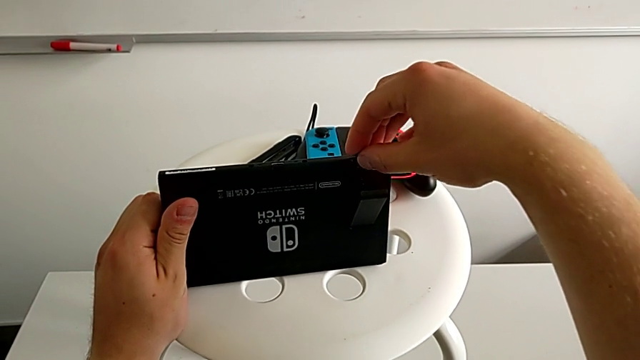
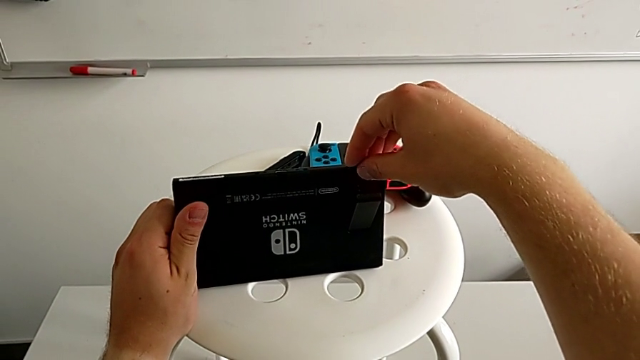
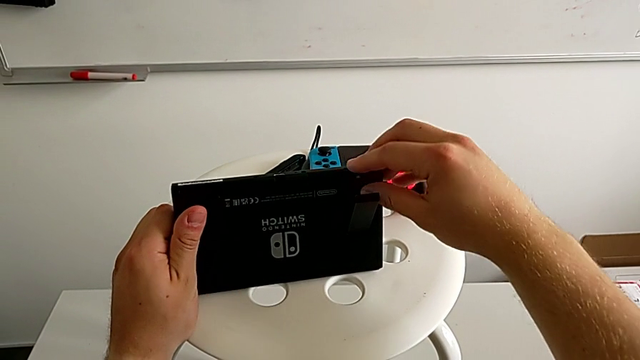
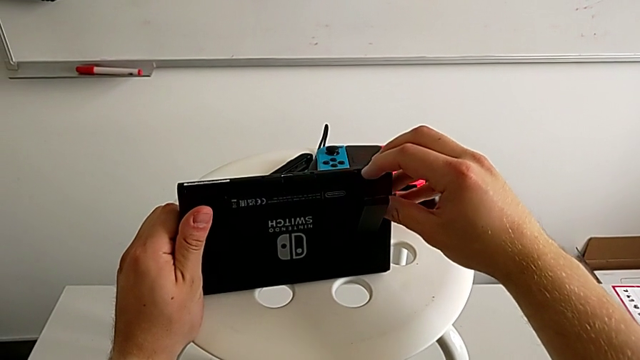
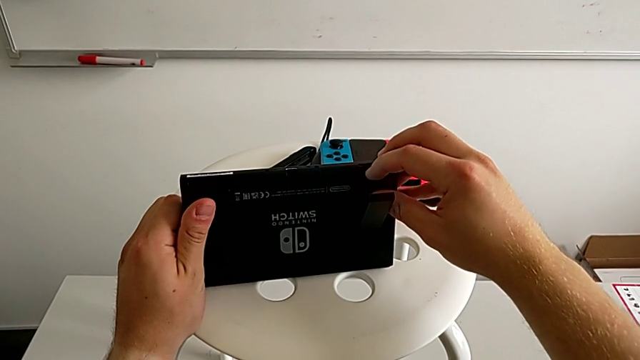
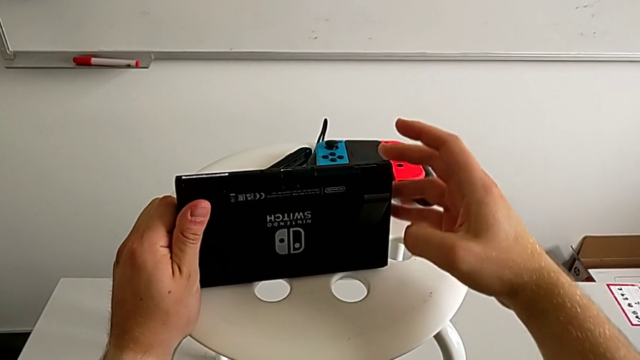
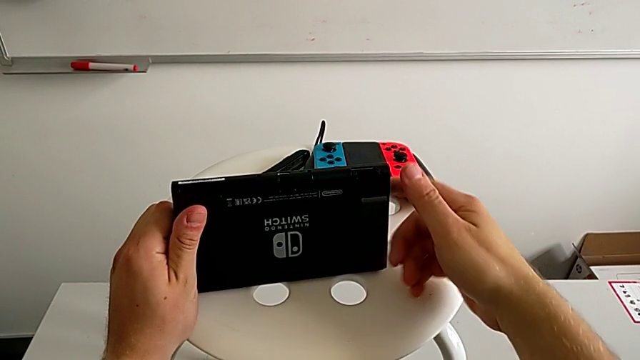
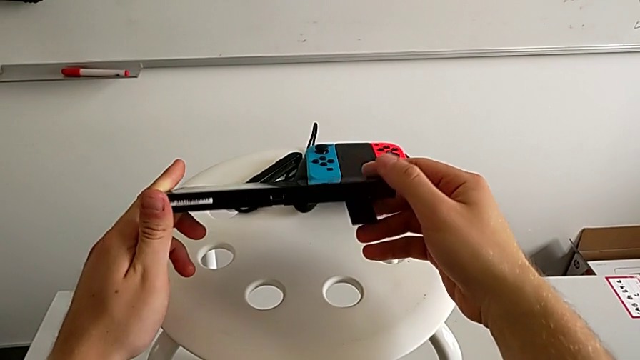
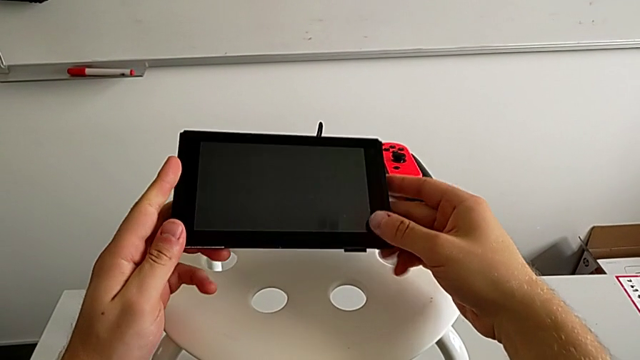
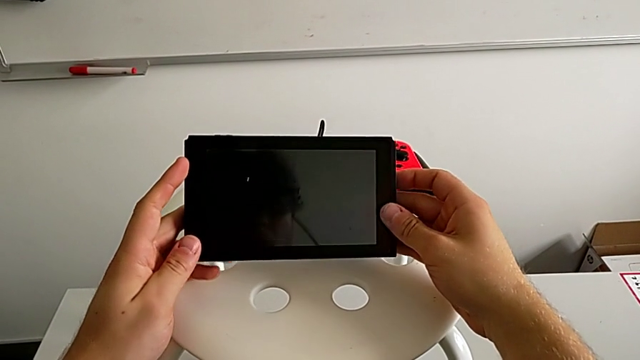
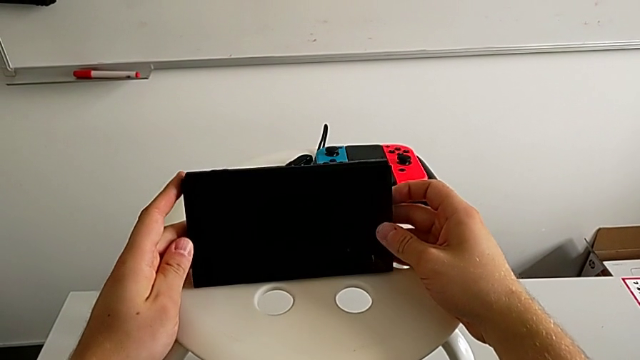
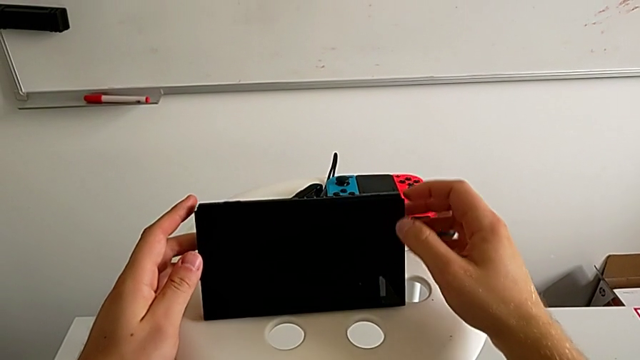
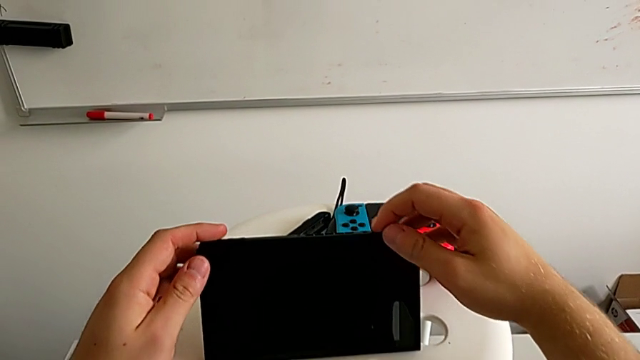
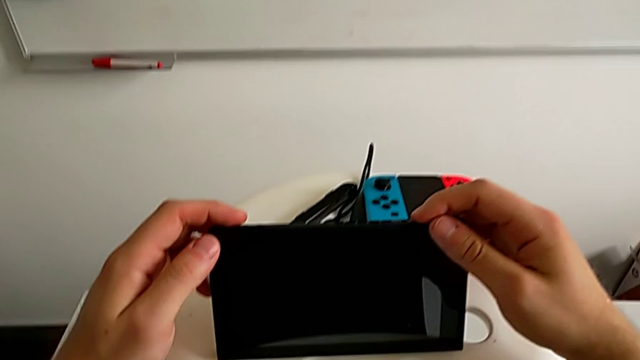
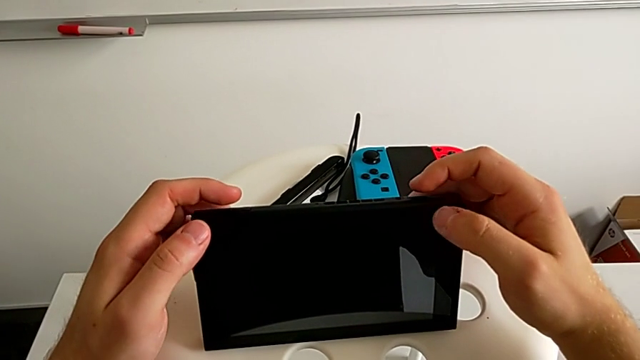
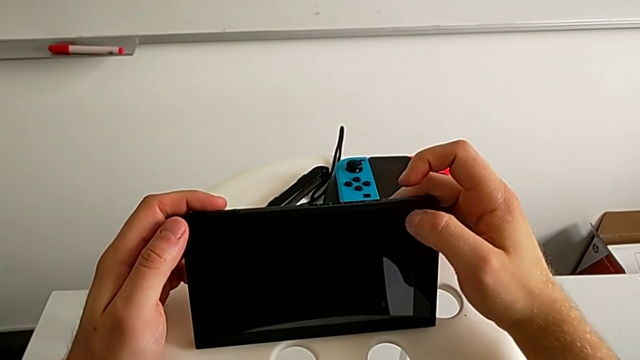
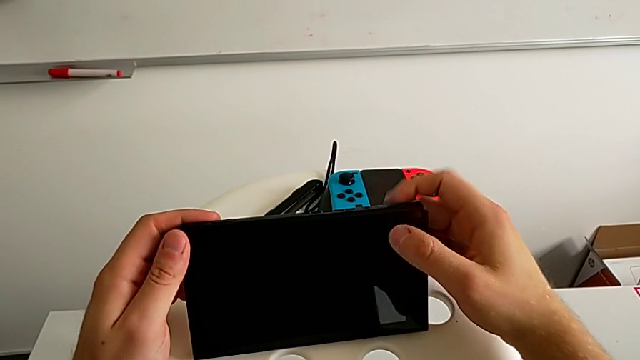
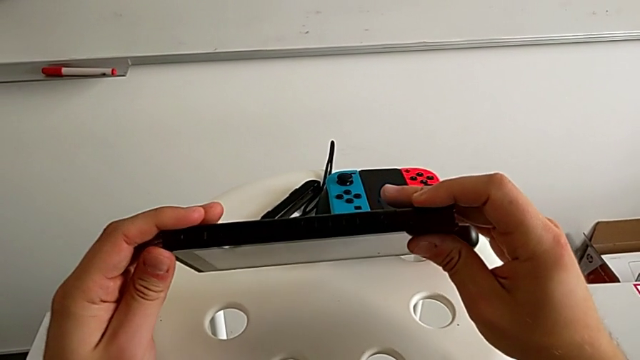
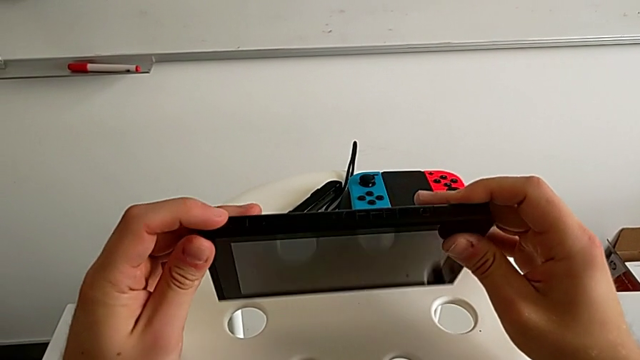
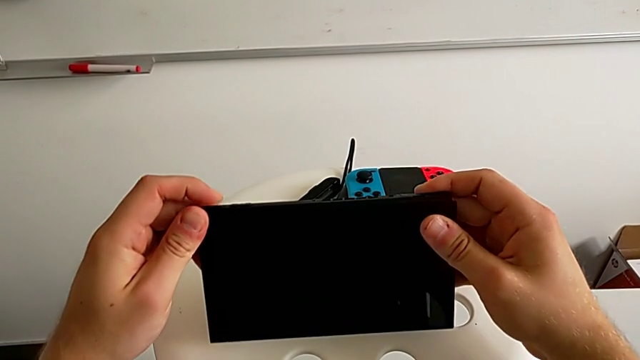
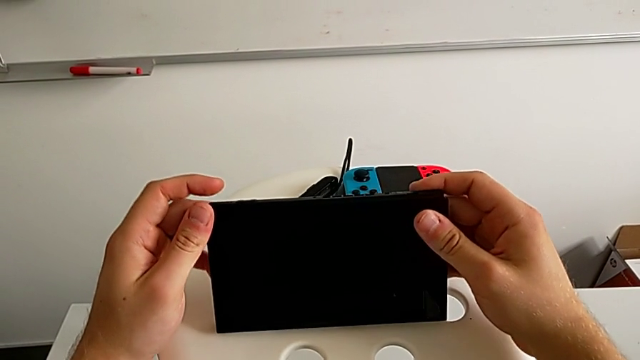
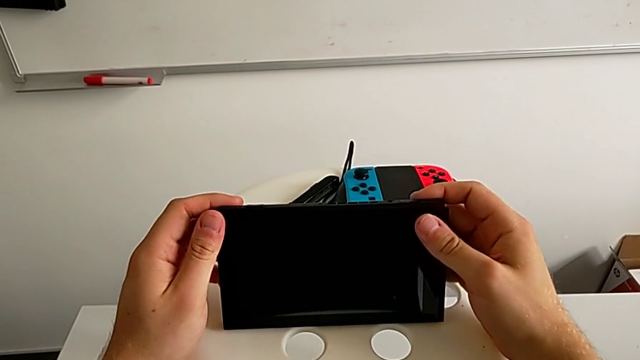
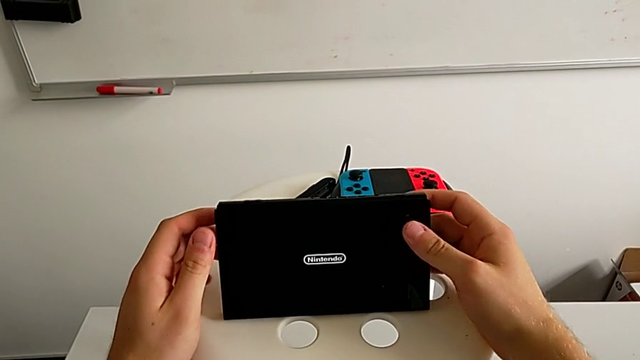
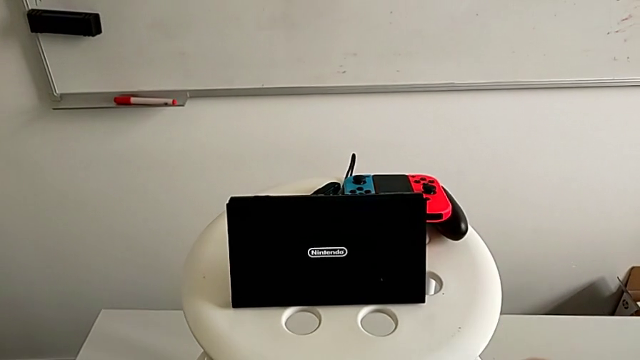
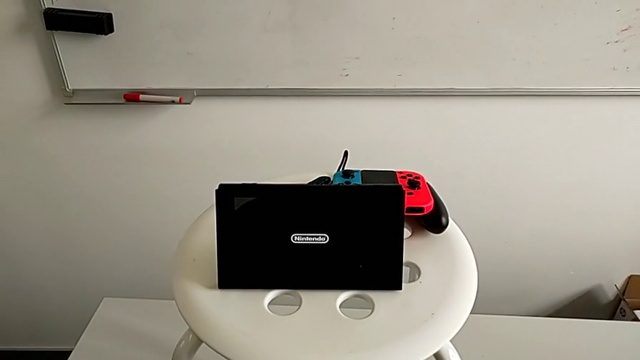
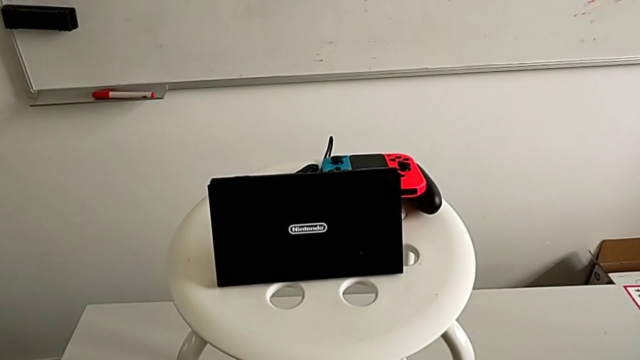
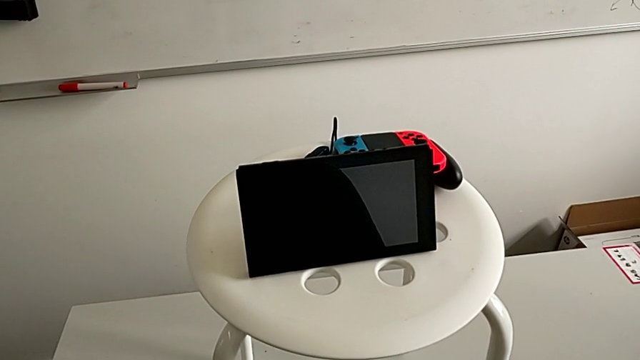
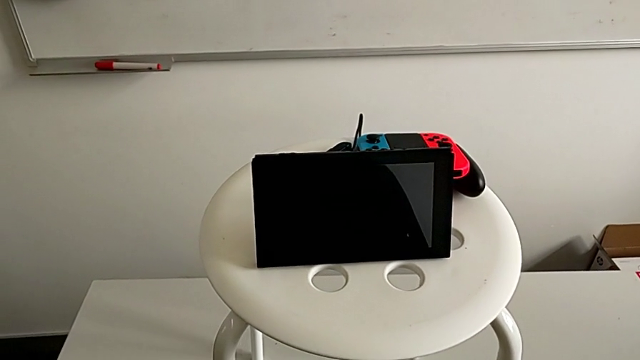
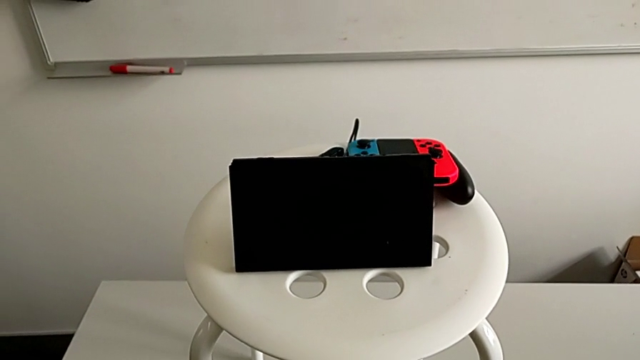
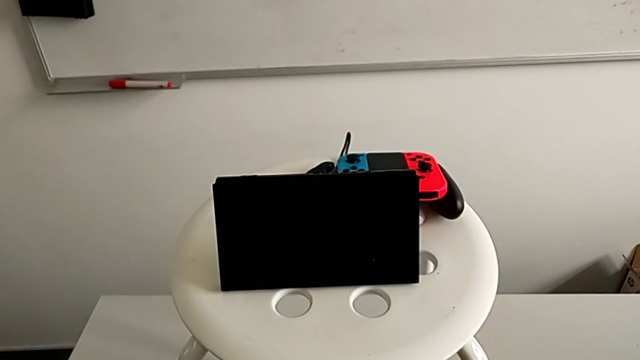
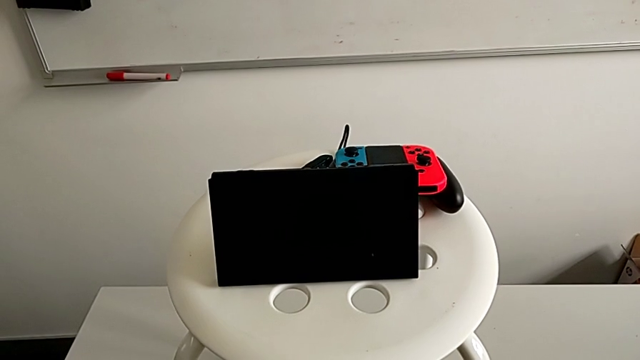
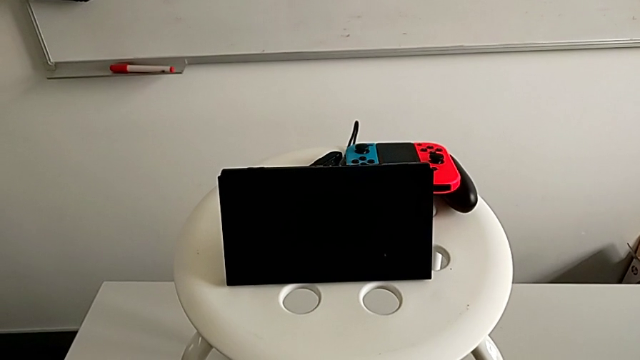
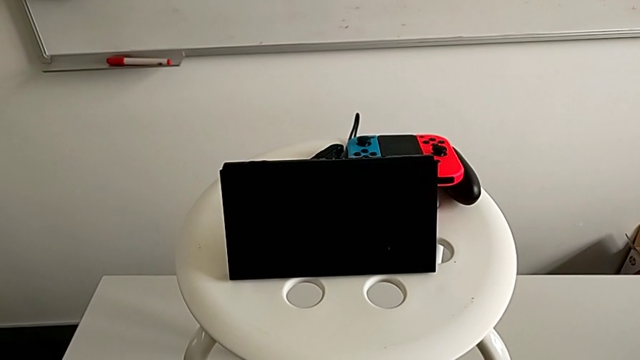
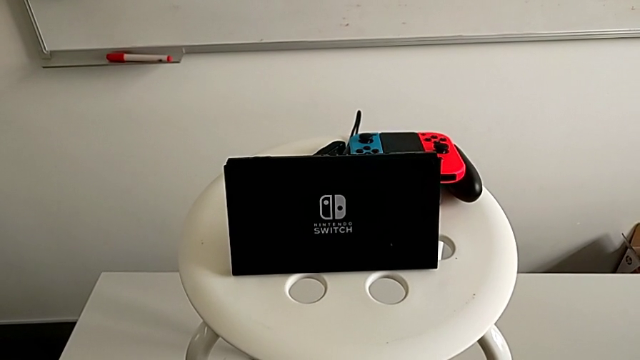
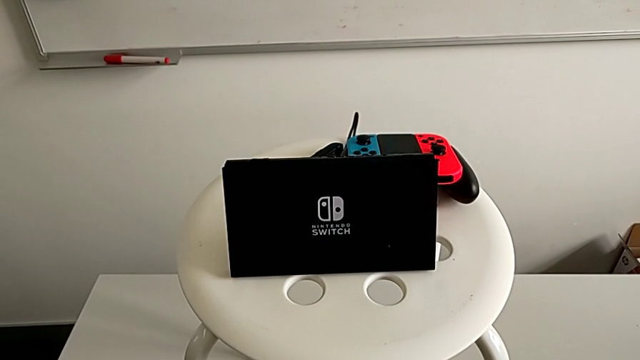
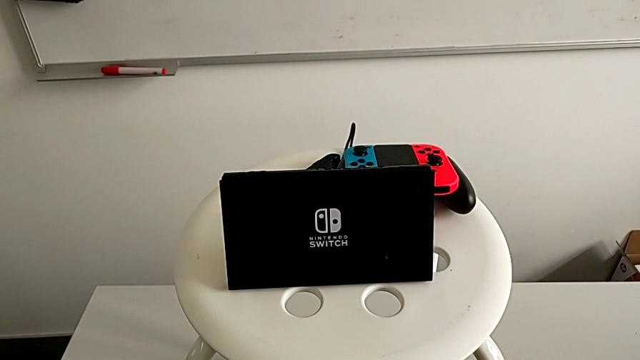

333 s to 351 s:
The camera wearer is exchanging the MicroSD. They rotate the Nintendo Switch, push the old SD card, withdraw it and place the SD card. They grab the new SD card, lift it, insert it, push it and rotate the Nintendo Switch.

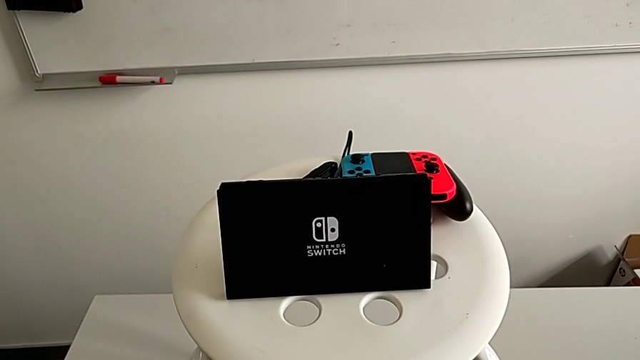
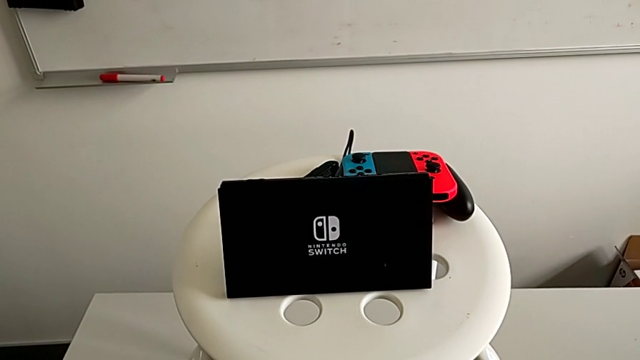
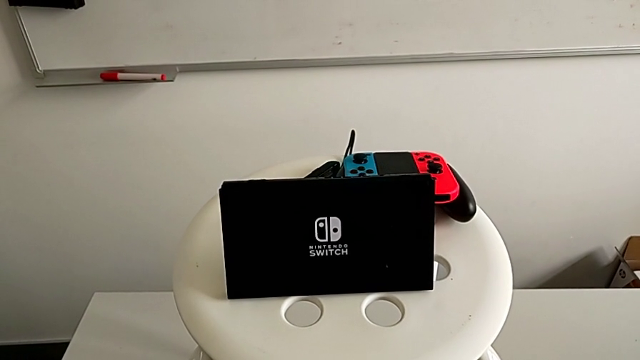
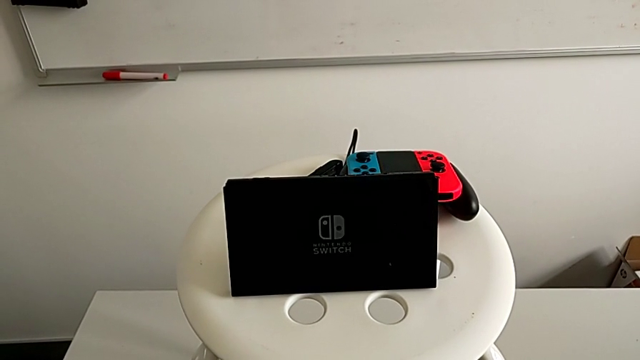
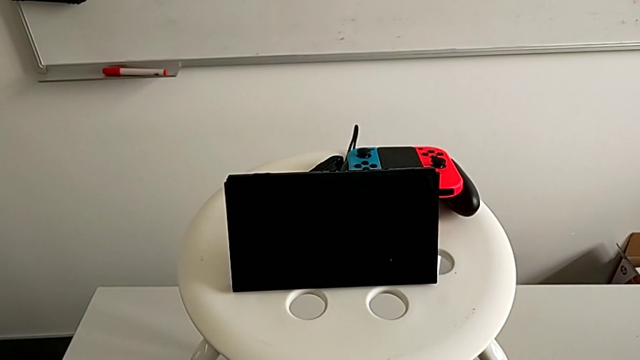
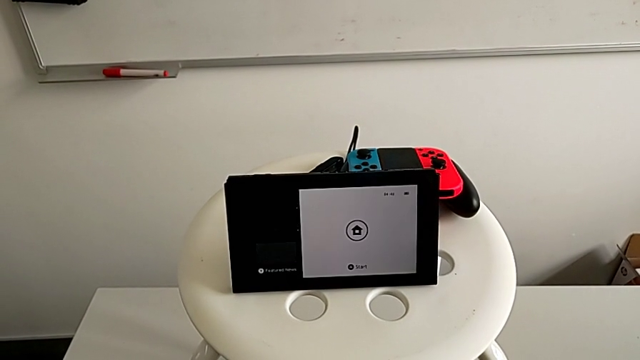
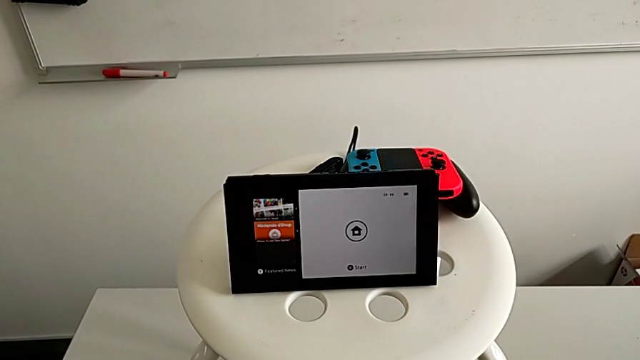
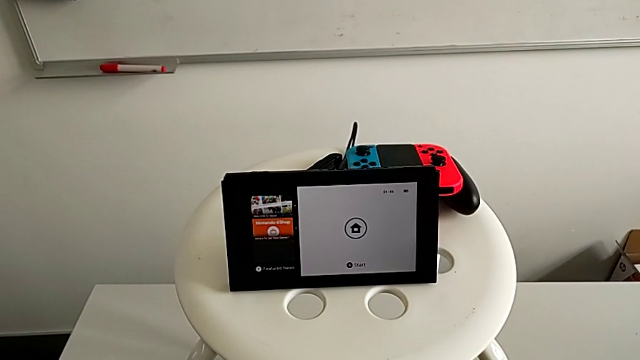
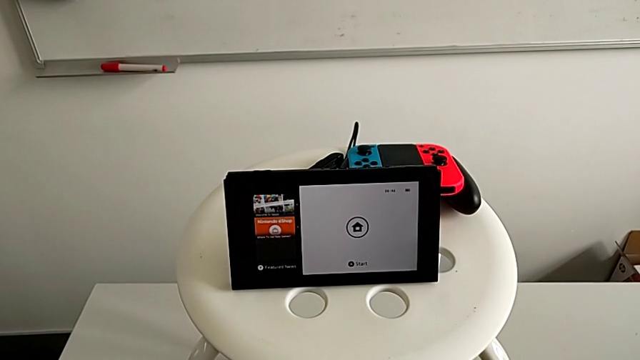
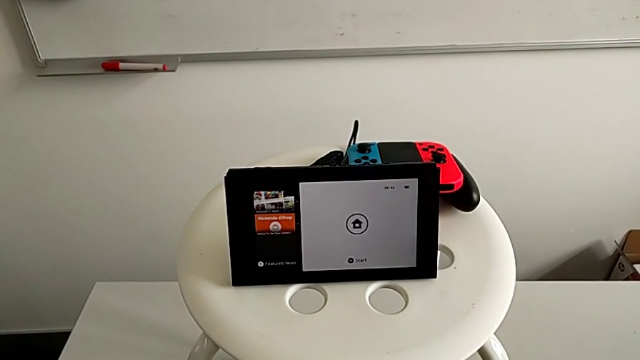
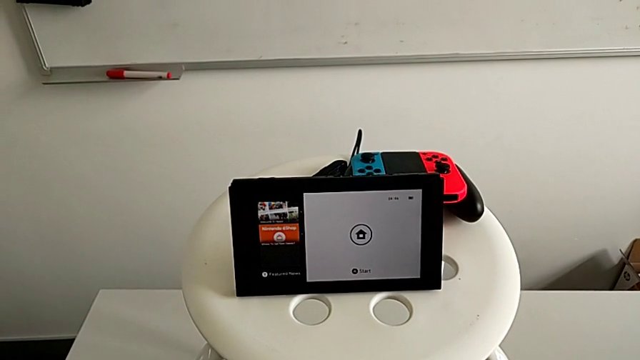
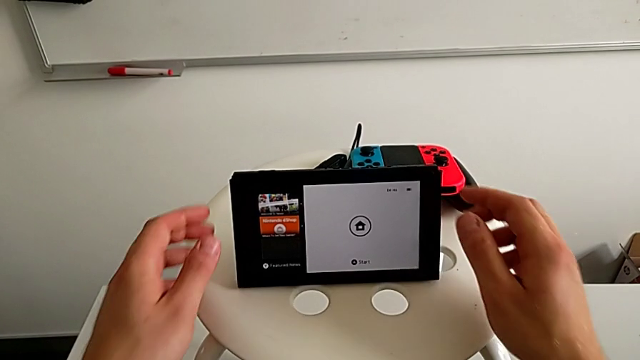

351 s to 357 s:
The camera wearer is turning on the Nintendo Switch. They open the Nintendo Switch, rotate it and press the button.
